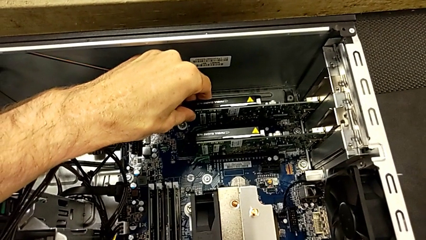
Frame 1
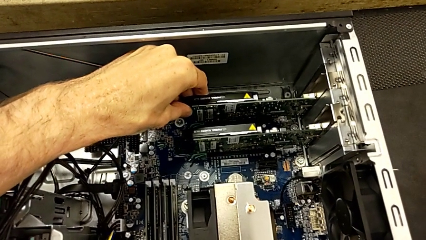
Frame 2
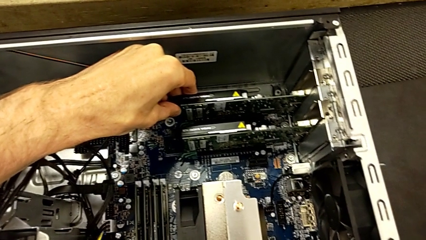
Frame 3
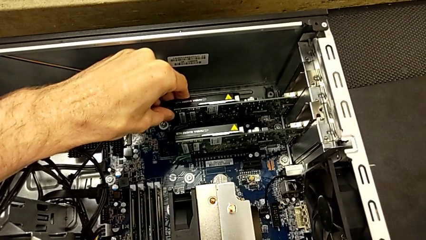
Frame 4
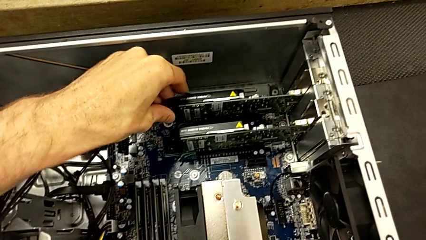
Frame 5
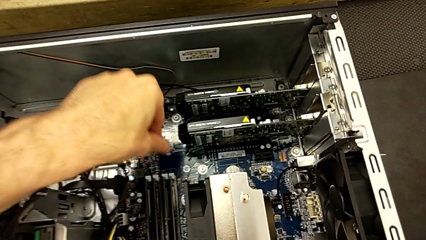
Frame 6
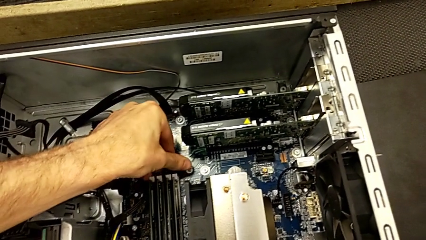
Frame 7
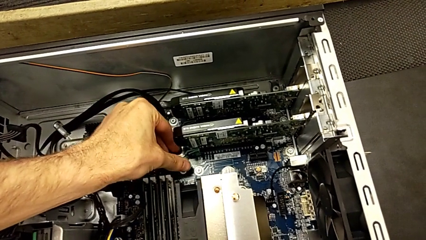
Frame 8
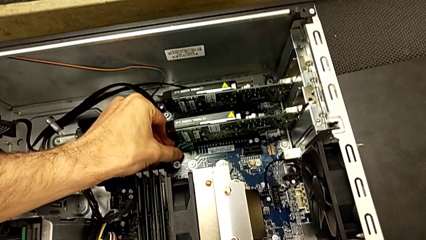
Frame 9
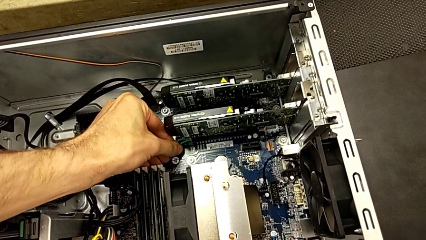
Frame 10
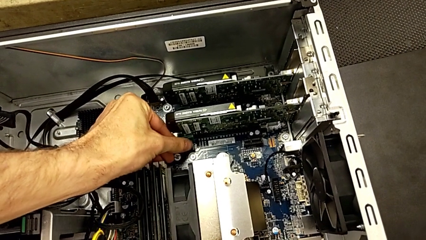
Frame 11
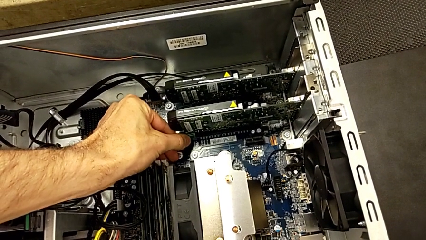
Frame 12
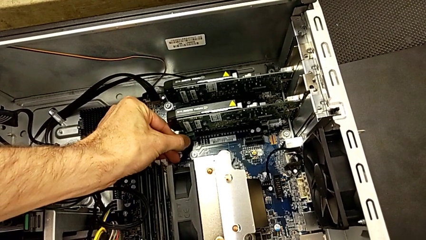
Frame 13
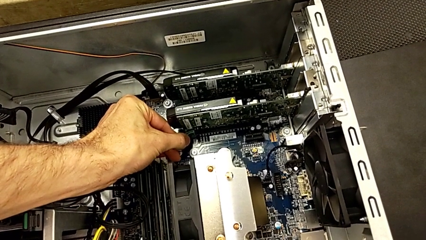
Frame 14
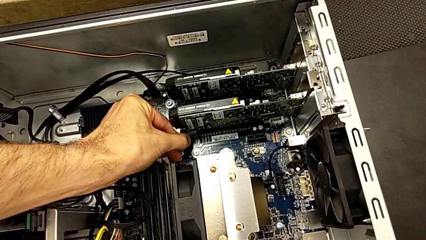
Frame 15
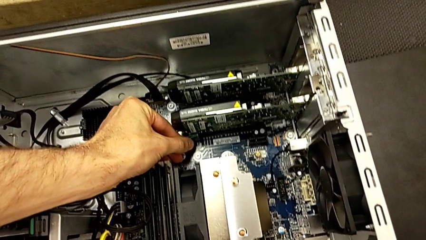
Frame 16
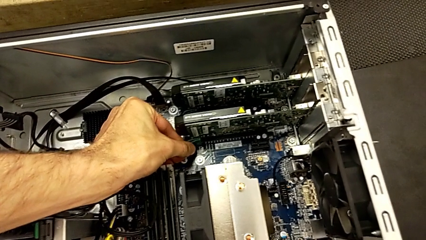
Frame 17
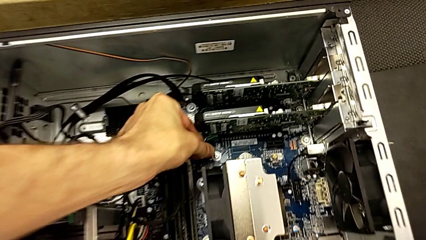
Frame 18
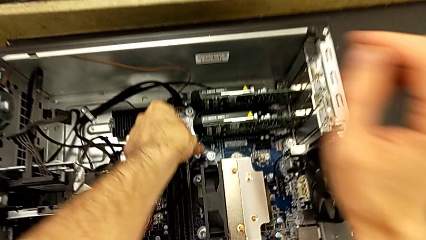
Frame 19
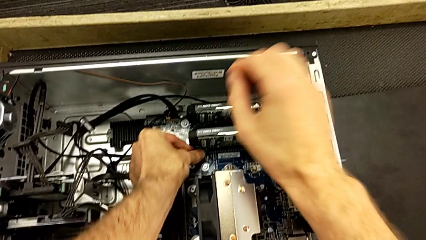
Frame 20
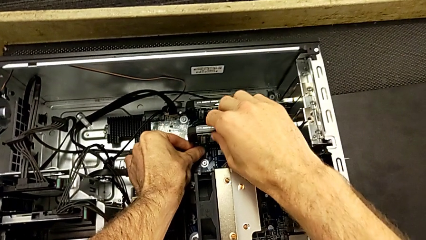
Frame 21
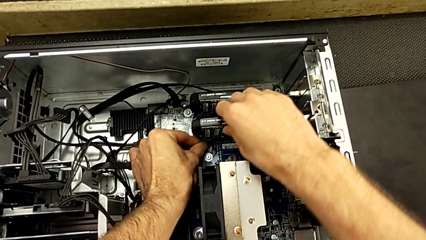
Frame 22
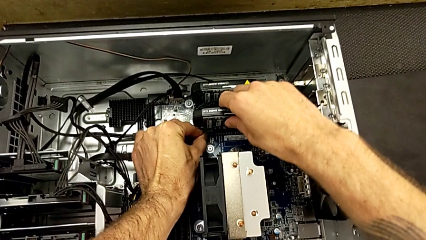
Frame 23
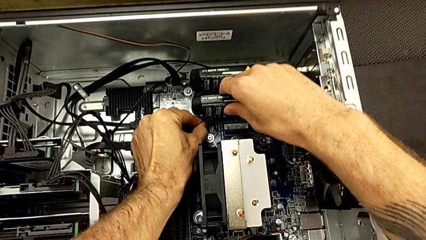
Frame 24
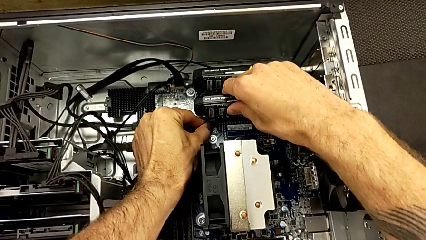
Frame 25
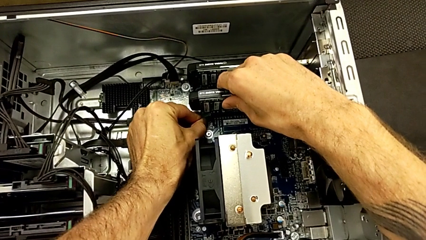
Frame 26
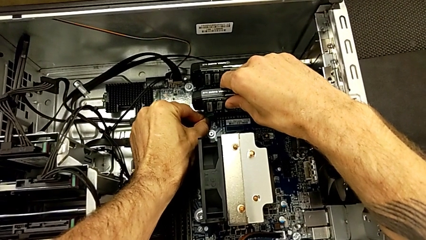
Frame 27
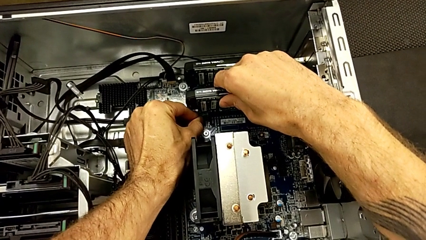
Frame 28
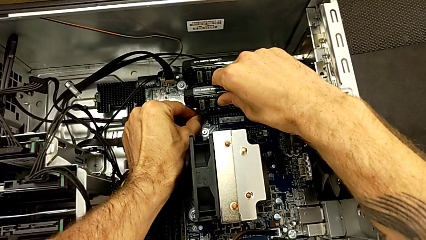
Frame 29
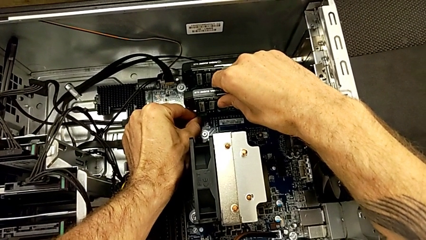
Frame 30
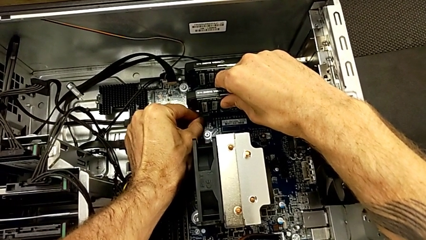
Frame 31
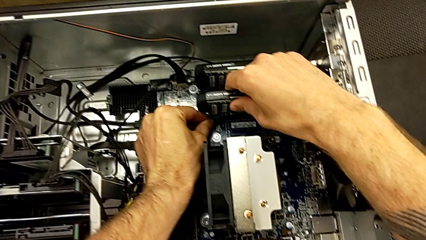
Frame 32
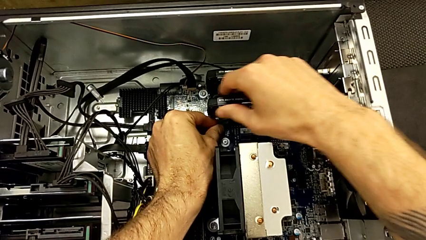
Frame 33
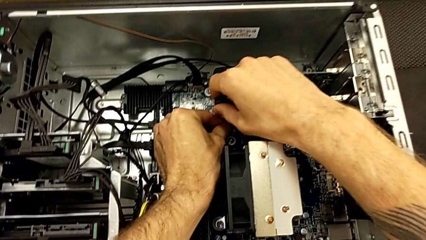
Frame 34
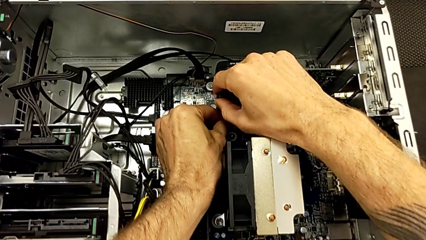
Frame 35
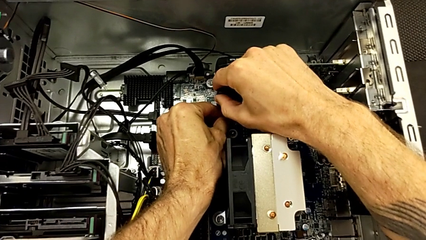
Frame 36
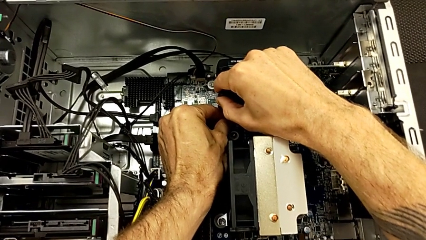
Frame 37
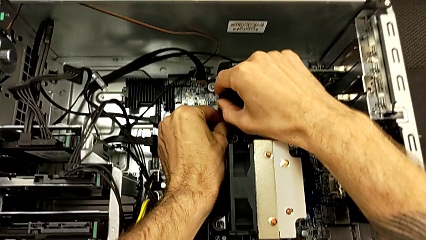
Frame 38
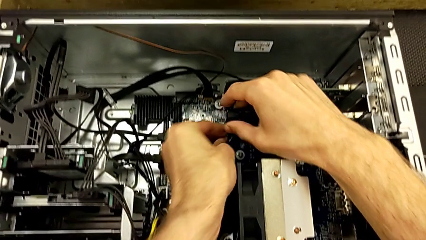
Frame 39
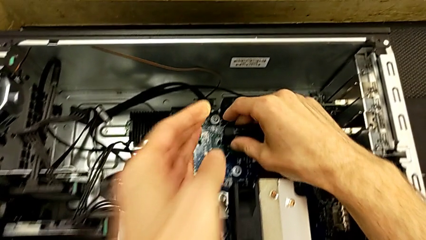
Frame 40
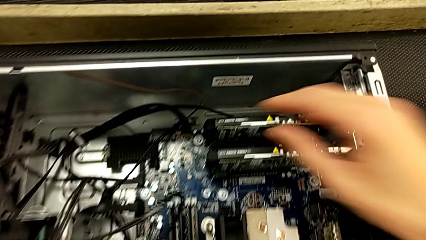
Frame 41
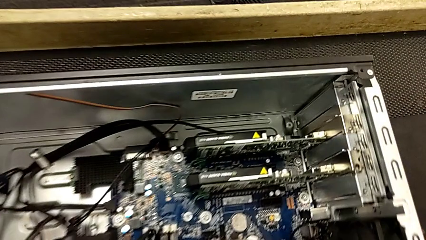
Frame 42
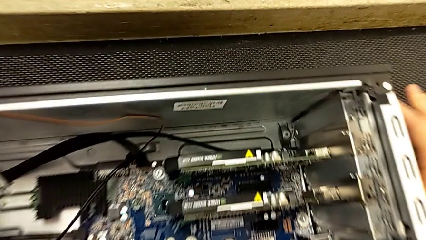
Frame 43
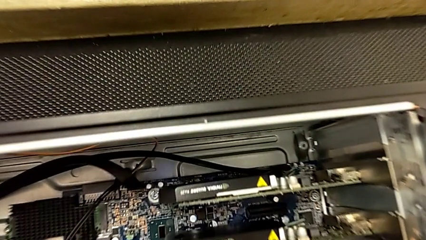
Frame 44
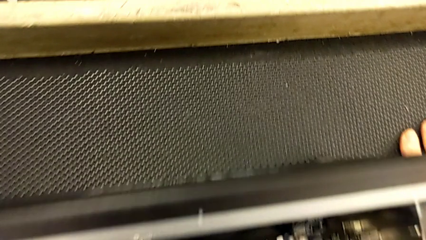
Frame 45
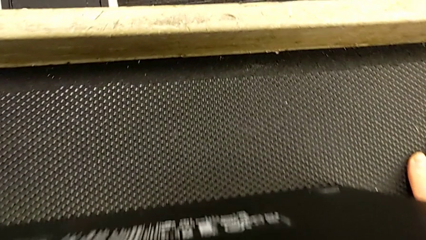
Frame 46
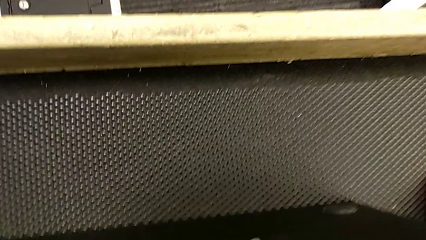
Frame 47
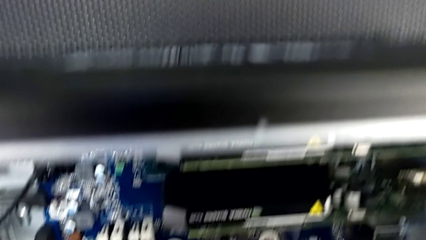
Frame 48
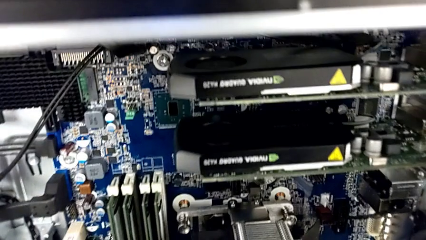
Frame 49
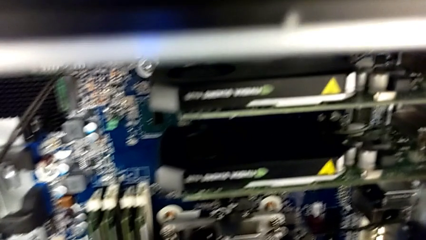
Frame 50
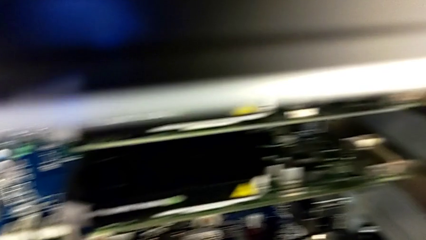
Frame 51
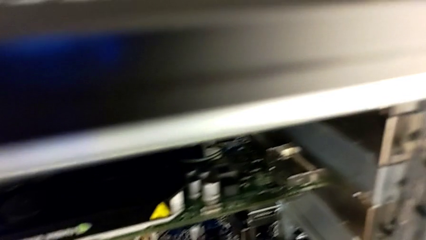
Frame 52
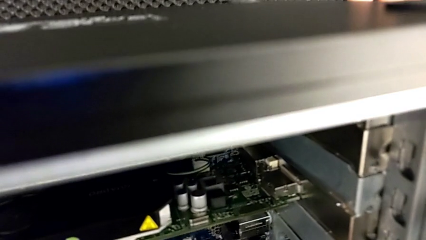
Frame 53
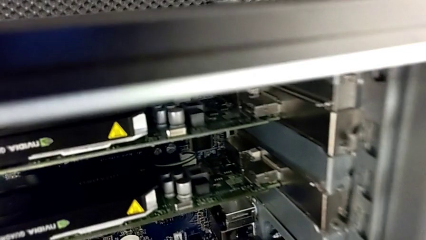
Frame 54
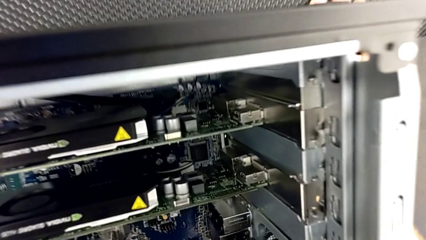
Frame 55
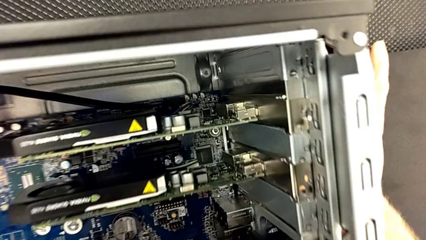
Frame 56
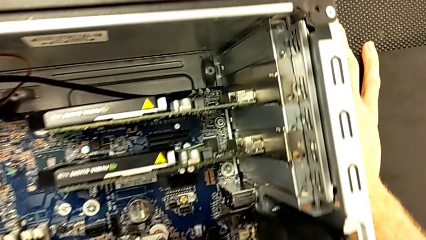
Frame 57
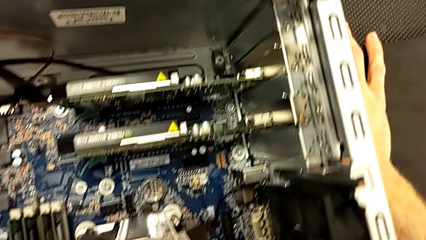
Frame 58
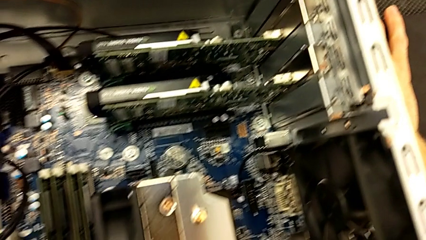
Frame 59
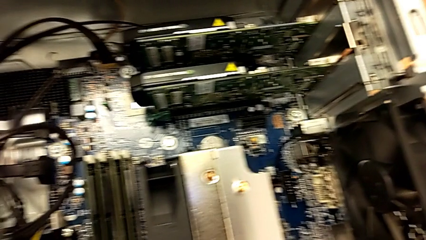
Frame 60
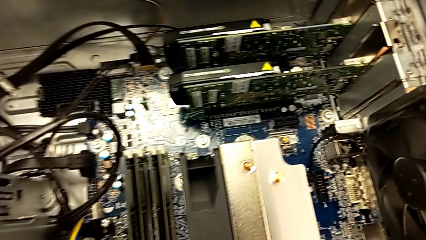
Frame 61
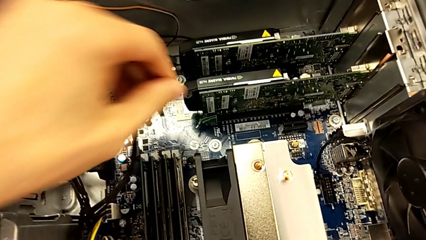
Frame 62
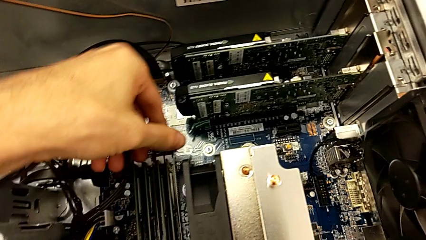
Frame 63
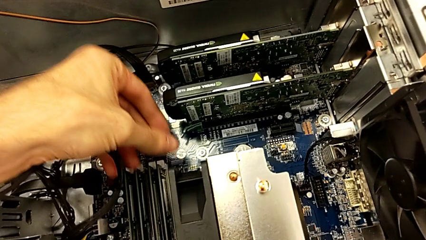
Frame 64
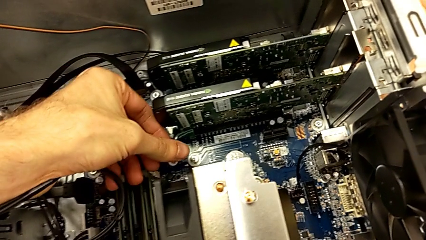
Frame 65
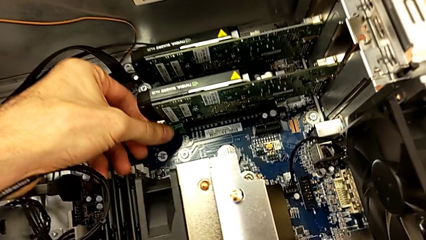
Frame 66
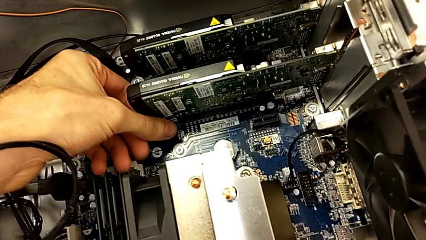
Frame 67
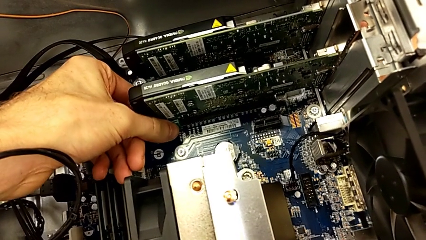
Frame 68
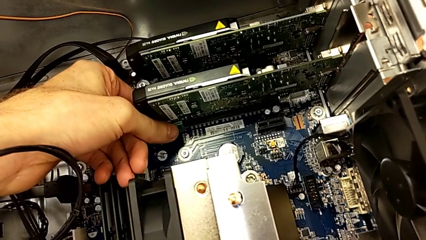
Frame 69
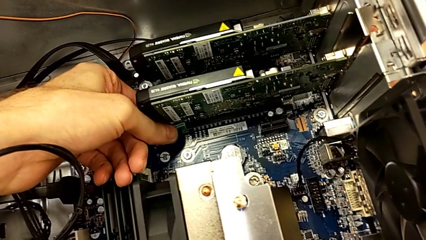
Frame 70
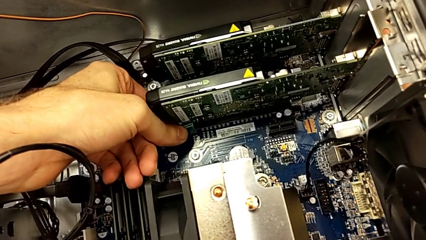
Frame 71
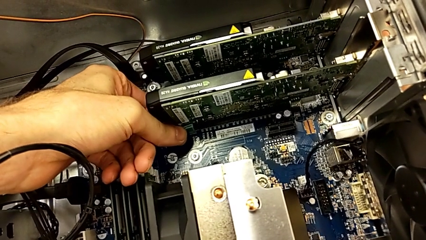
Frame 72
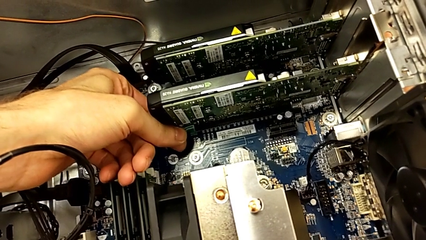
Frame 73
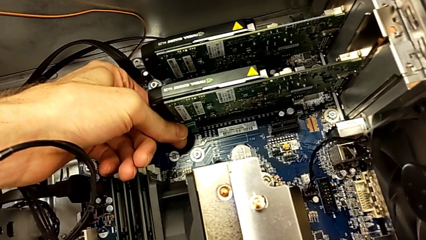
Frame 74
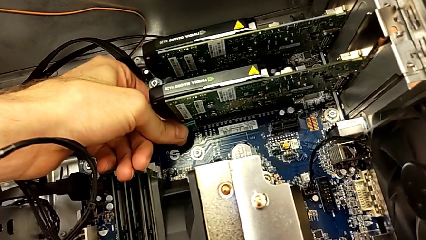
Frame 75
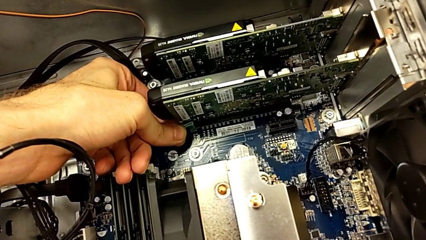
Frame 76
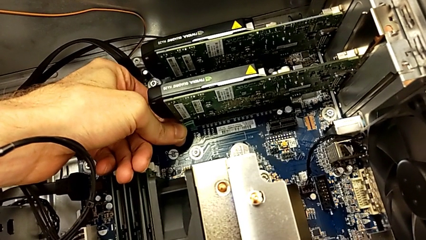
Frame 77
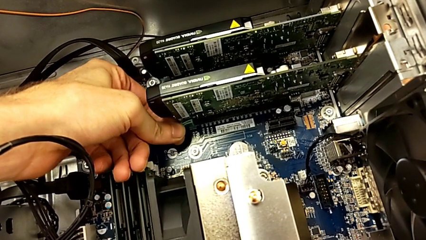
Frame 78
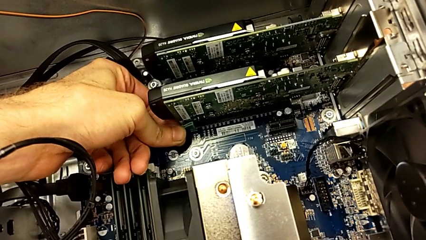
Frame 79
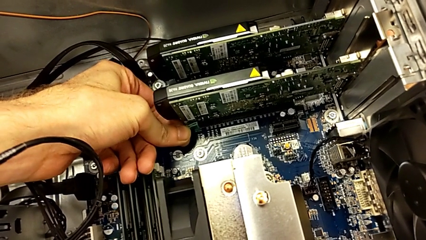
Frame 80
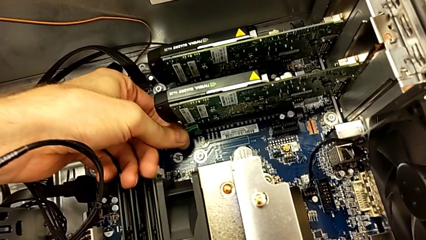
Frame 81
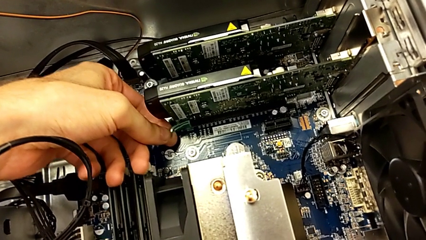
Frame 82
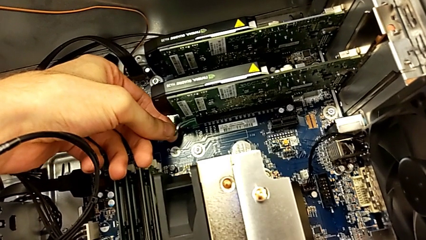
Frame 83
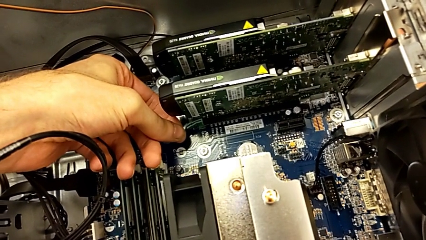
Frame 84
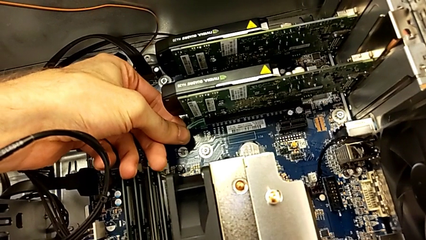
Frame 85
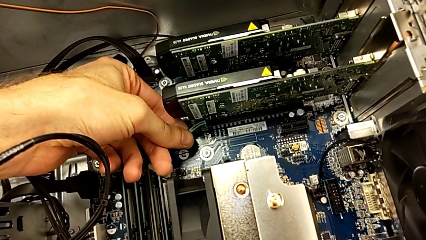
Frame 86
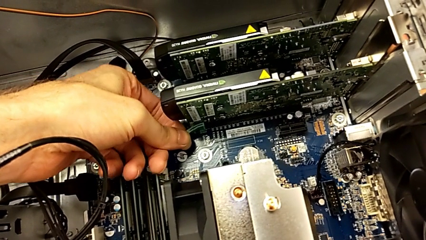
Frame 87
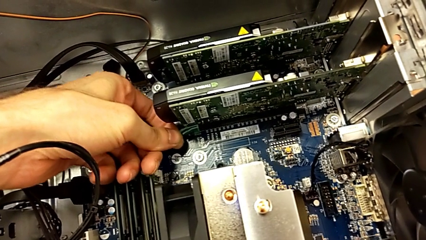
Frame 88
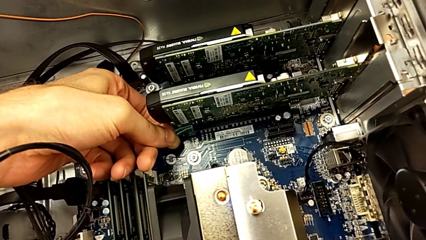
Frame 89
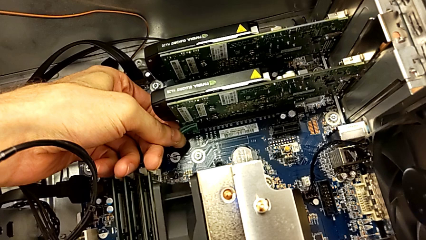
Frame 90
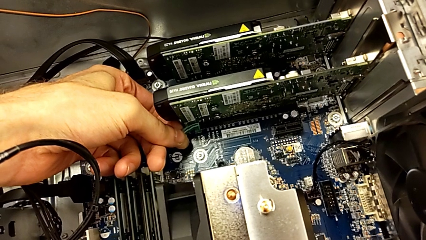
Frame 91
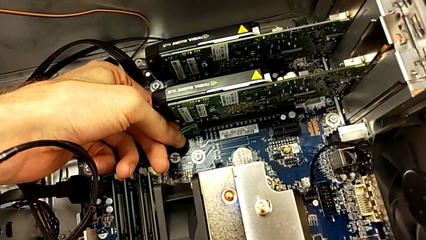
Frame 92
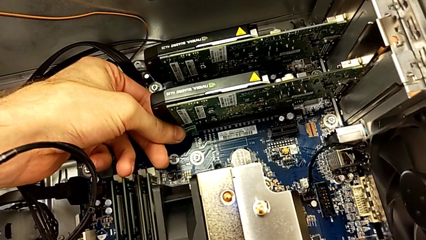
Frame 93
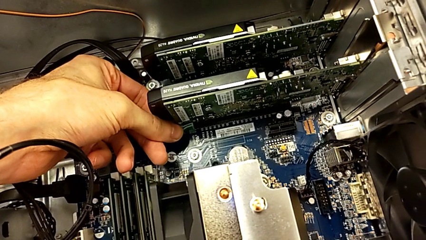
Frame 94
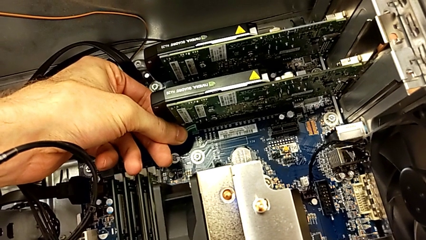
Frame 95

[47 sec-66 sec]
The camera wearer is removing the first graphic card. They grab the first graphic card and begin to press the release button.
